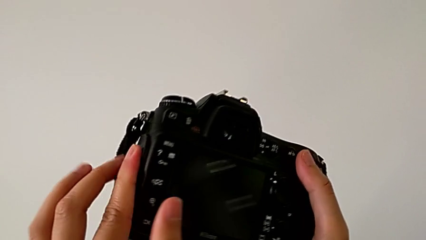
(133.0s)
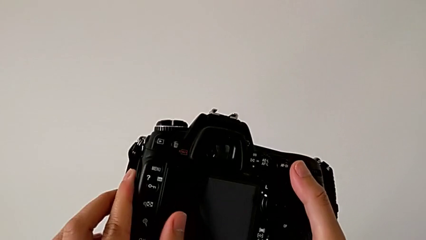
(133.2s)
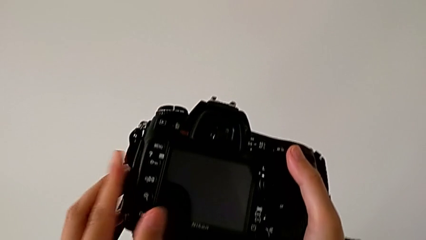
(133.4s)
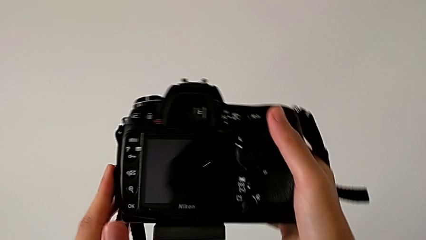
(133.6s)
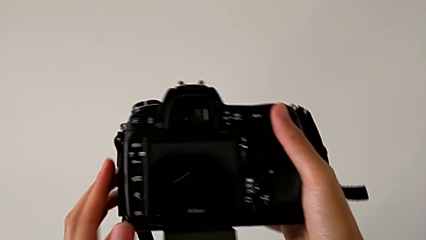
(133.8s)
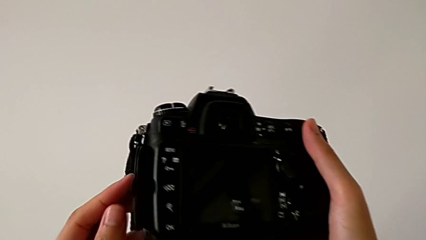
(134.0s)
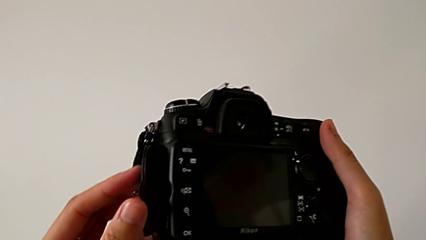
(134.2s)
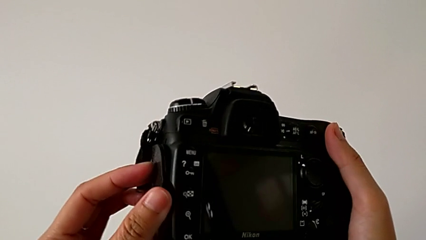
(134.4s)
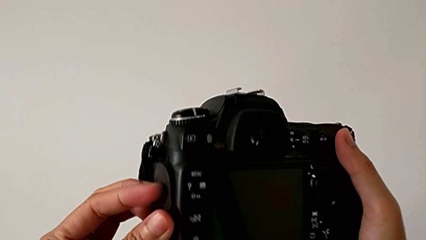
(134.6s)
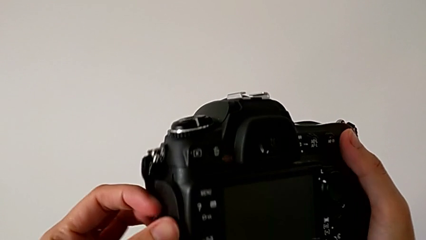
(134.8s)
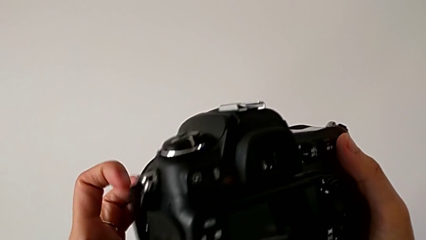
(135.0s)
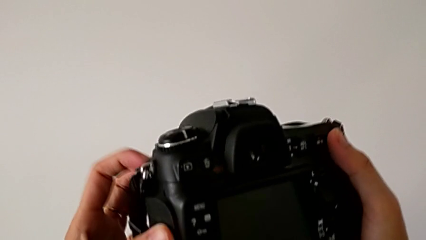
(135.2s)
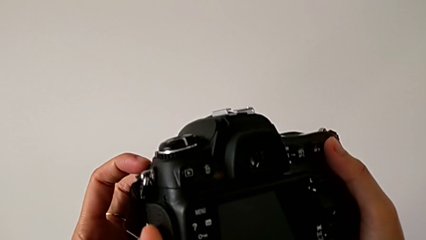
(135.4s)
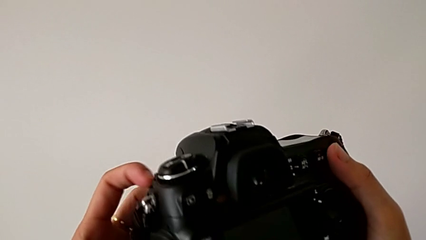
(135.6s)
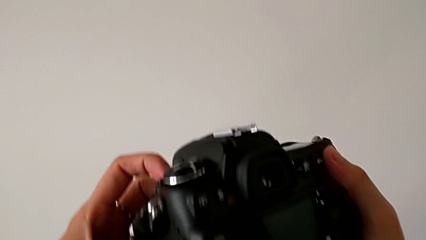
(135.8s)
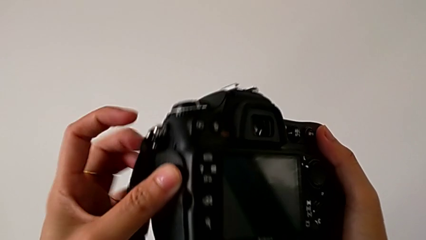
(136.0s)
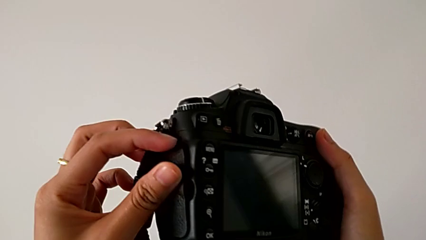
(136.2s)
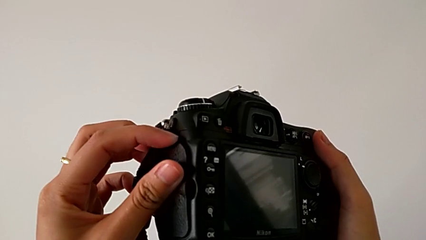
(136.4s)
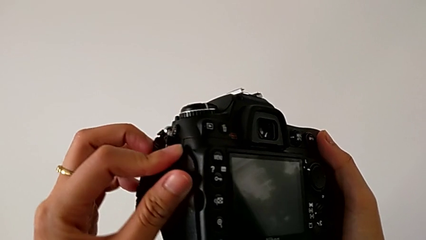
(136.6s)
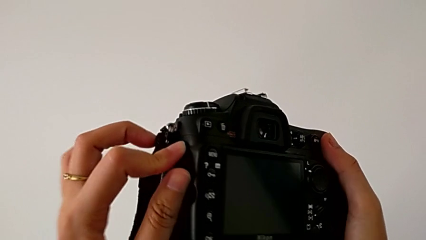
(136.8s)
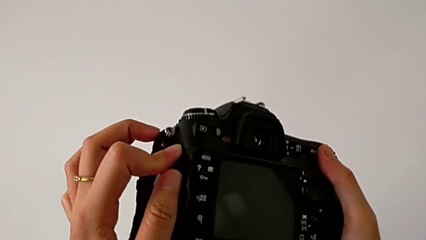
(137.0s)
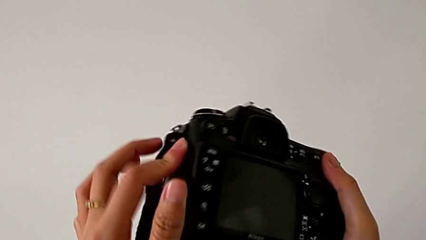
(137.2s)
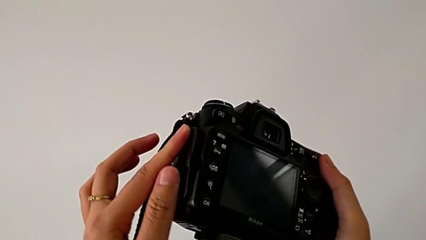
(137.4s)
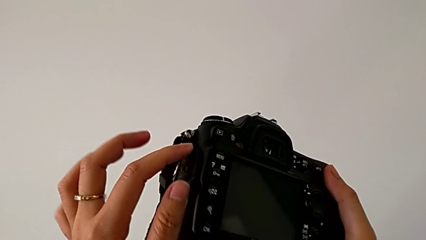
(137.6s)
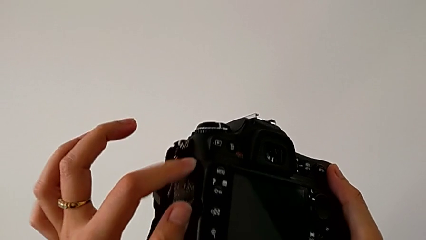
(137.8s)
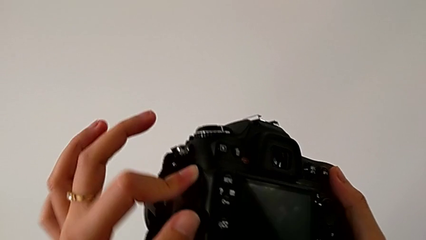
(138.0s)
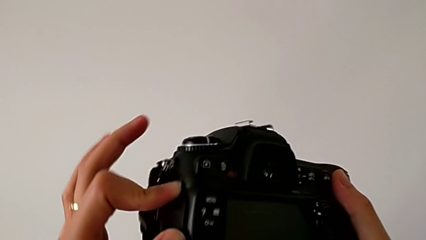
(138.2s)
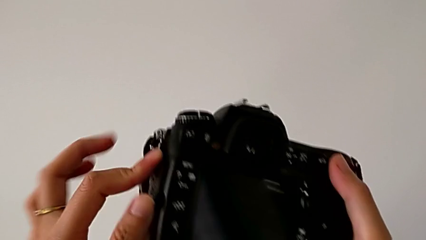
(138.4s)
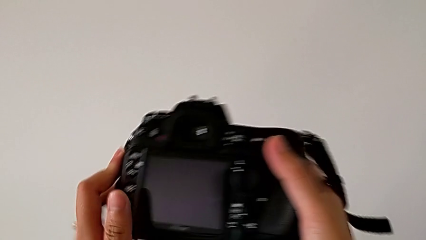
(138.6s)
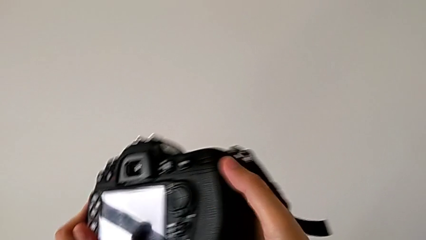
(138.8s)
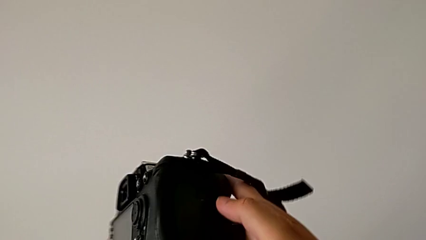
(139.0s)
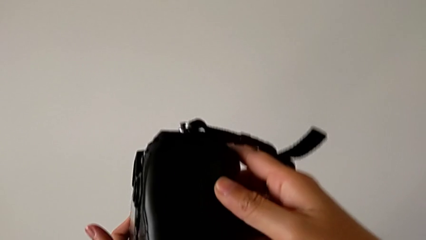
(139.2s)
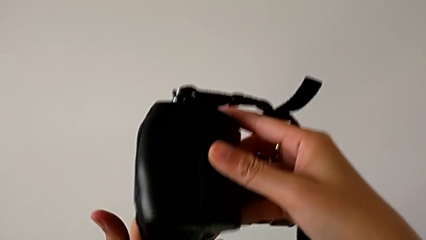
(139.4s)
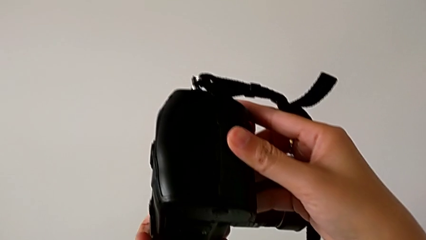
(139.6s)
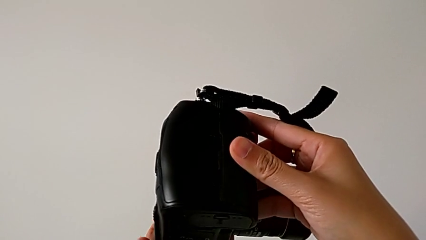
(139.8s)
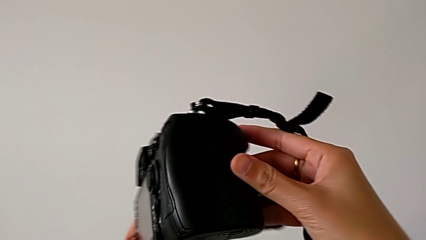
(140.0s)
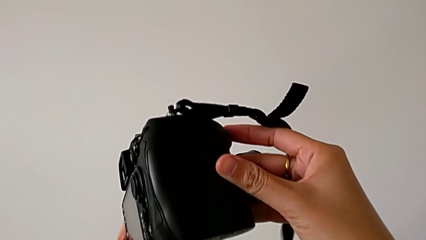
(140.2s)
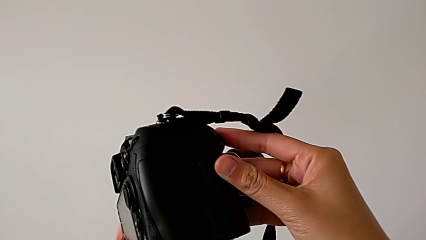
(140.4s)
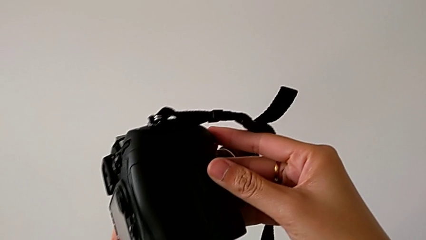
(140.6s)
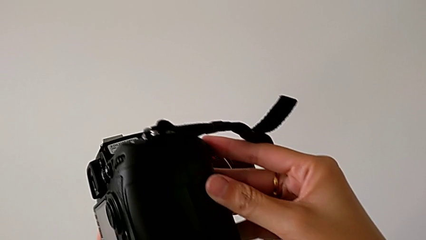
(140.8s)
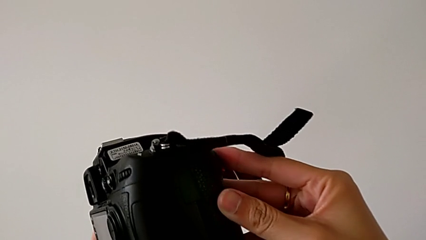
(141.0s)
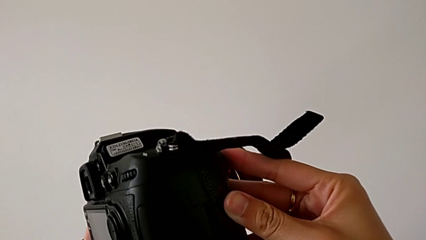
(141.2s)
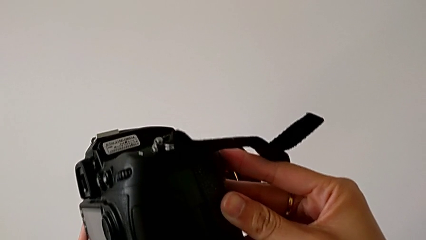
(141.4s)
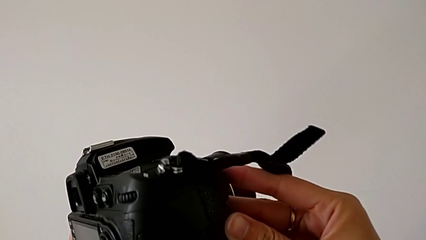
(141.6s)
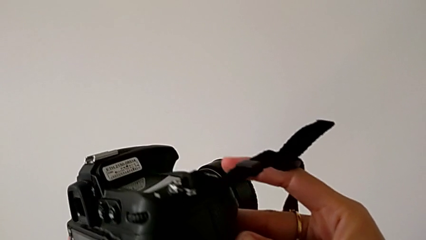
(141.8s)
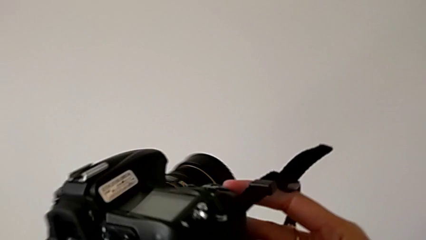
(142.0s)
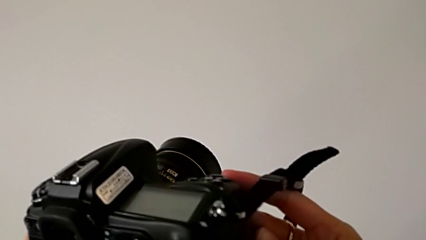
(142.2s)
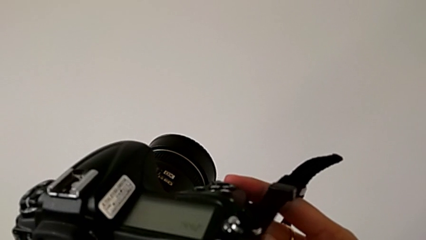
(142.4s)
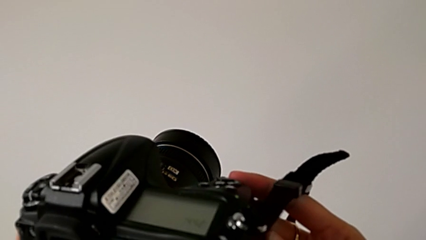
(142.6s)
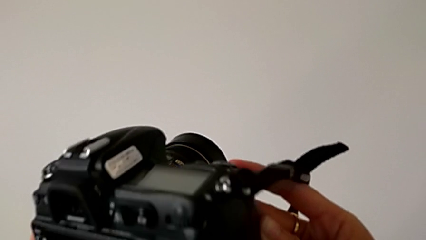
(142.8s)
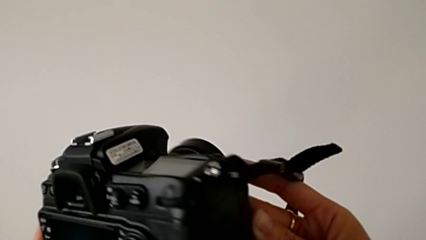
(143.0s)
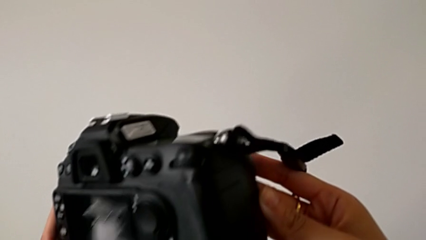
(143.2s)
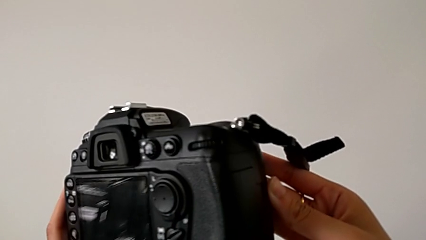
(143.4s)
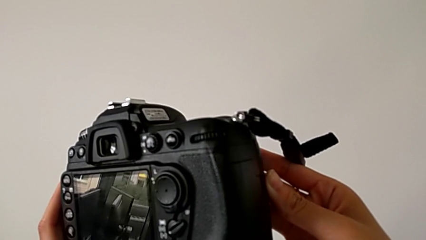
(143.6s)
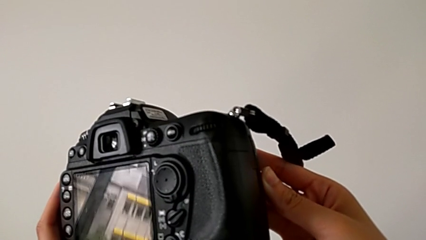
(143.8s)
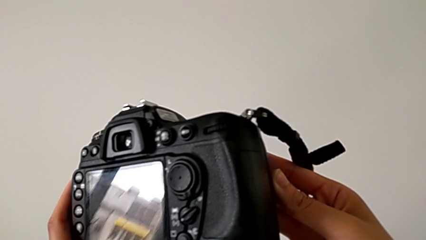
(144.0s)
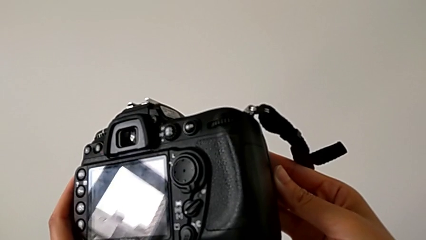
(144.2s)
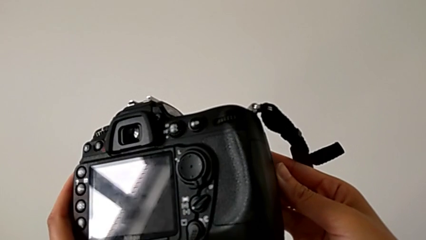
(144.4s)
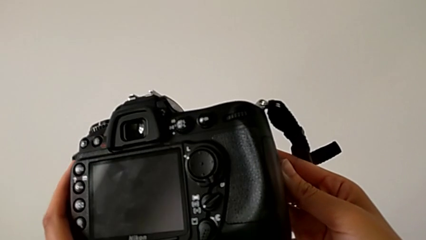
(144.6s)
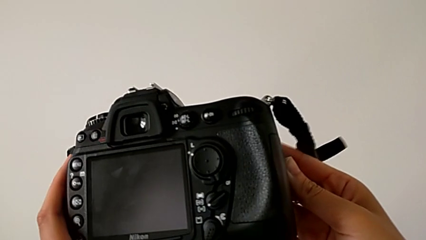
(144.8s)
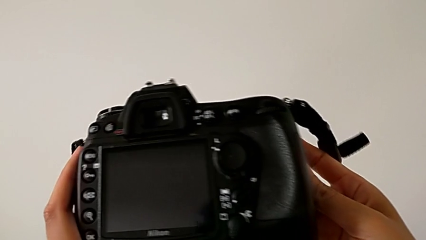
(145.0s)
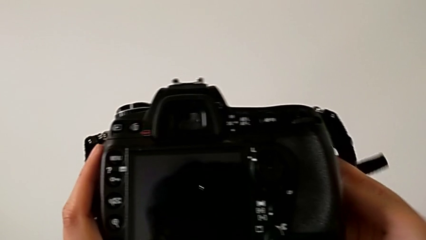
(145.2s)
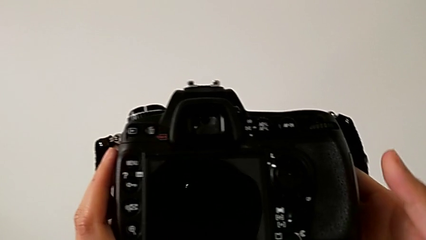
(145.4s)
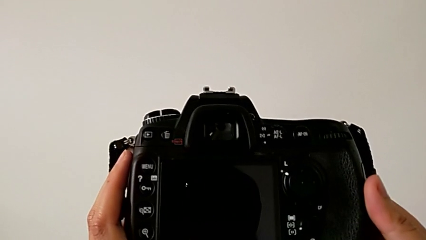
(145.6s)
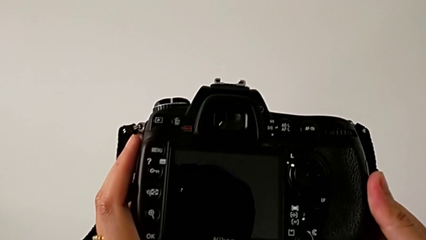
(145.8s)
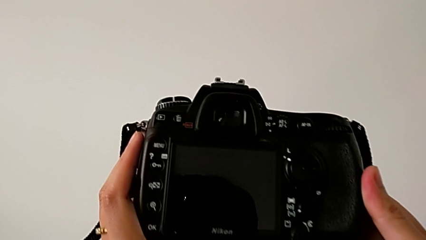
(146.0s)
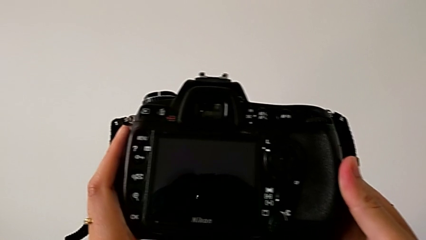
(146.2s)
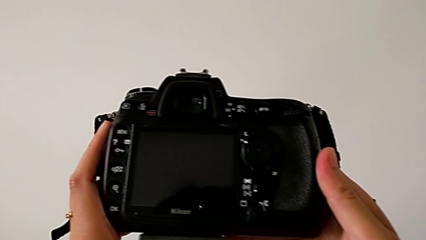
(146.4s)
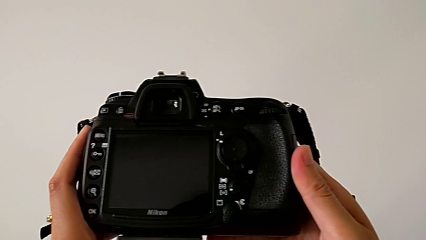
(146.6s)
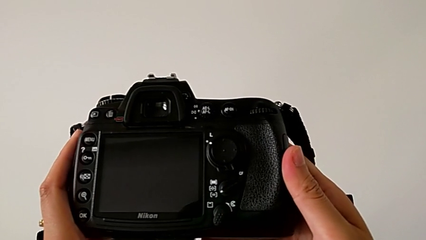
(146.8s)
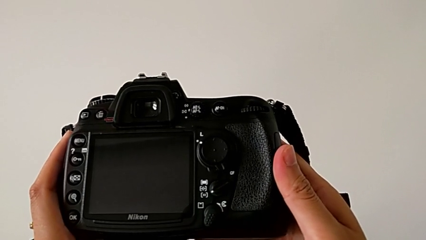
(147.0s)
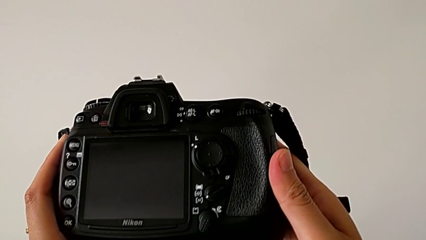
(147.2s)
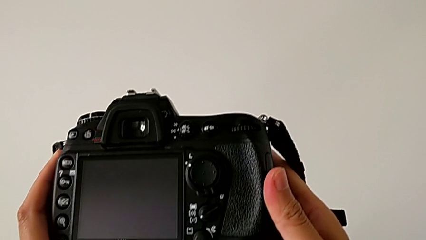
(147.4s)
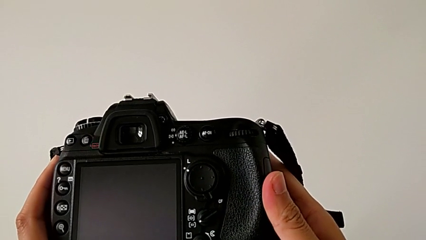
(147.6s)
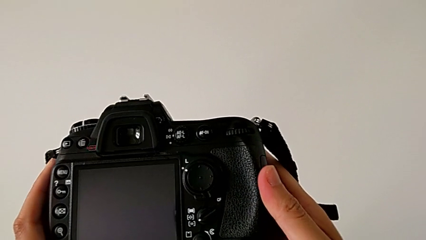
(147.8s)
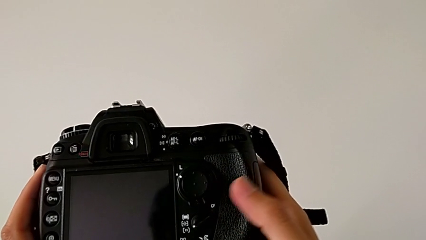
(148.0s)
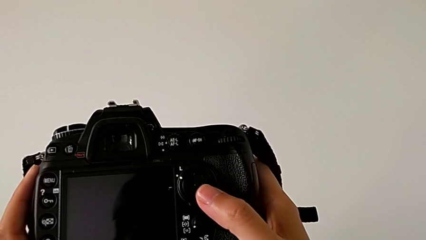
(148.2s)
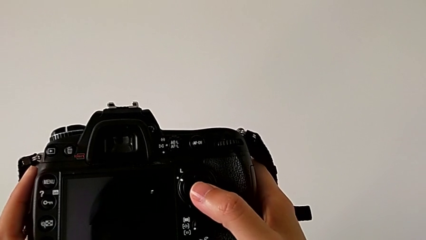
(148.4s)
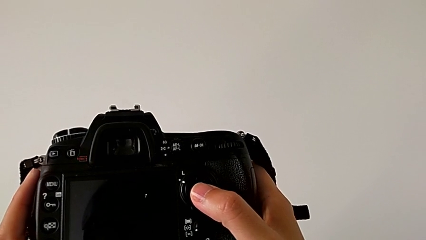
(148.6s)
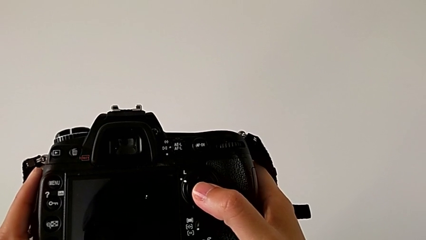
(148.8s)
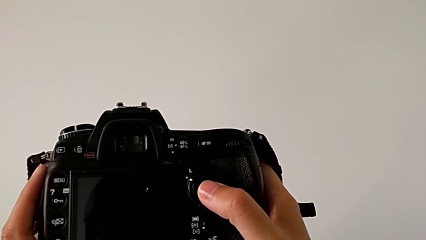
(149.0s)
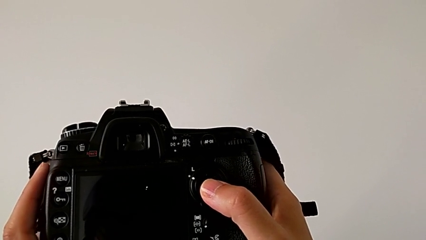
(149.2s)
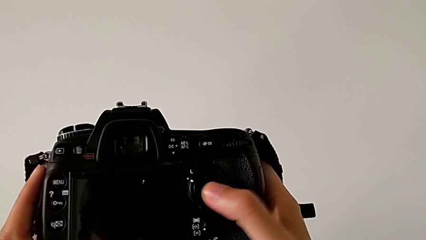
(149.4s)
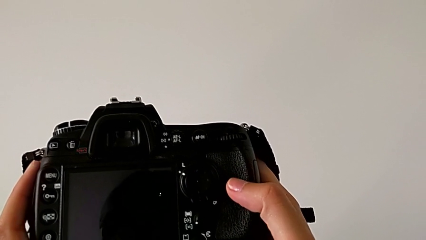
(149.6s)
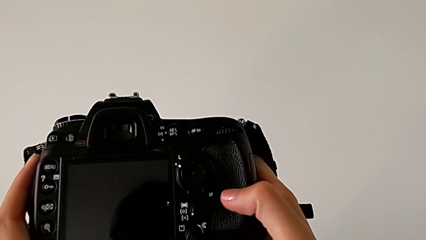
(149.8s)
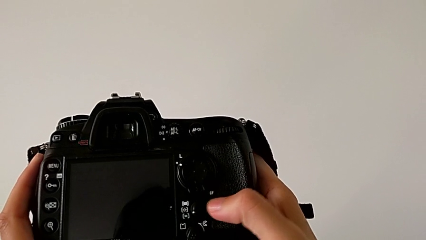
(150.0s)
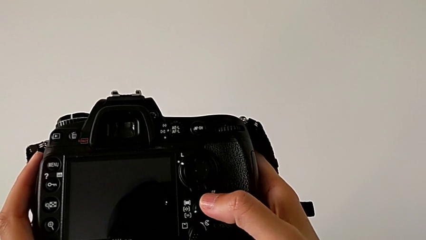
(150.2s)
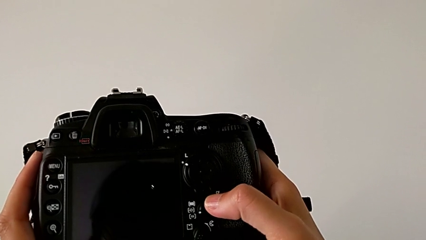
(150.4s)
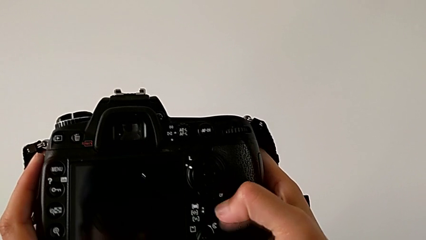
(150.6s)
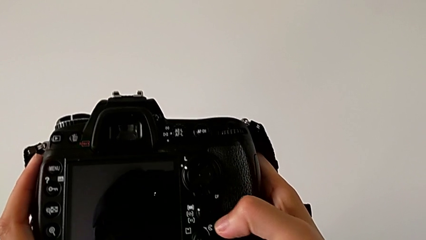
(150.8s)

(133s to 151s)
The camera wearer is removing the SD card from the DSLR. They push the battery door, rotate the DSLR, wrongly touch the button and slide the wrong button.
